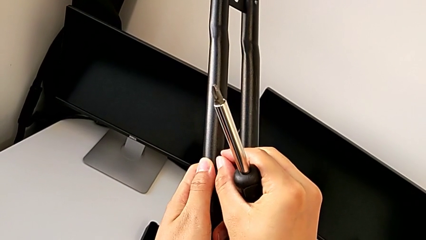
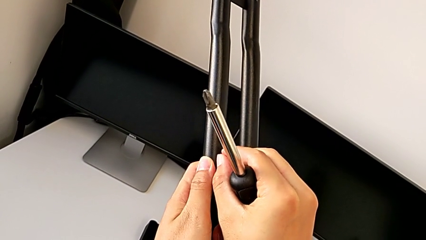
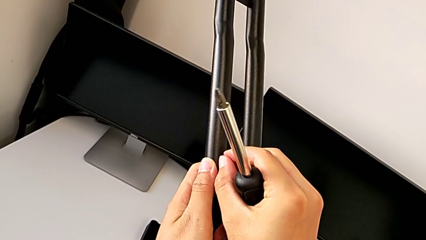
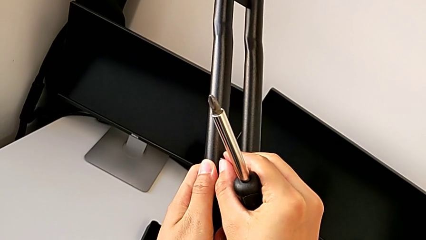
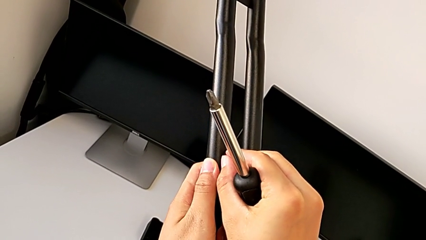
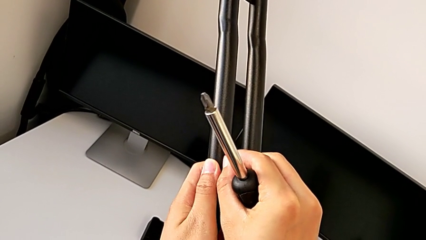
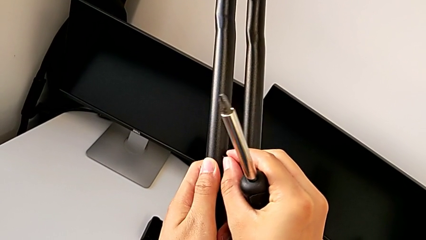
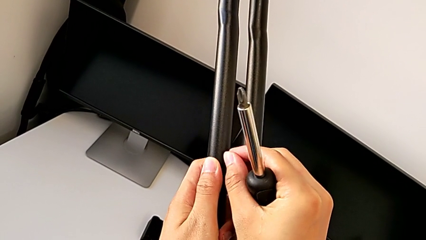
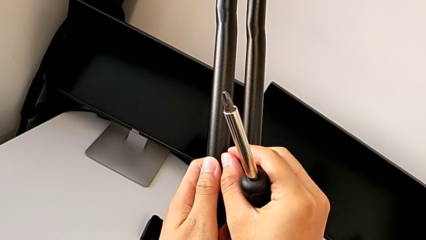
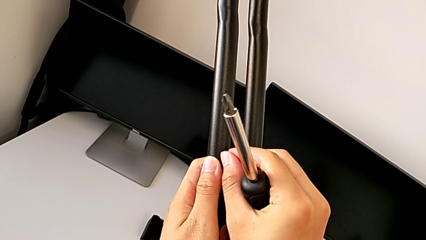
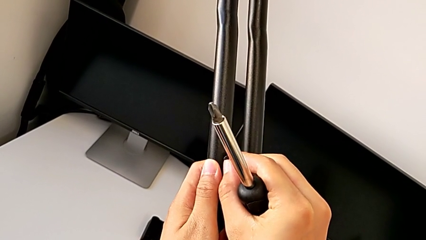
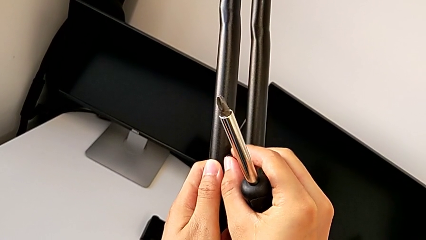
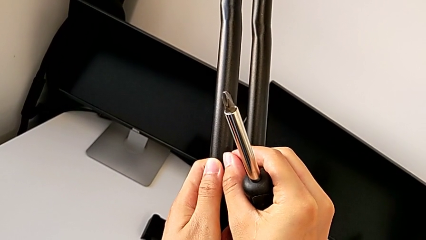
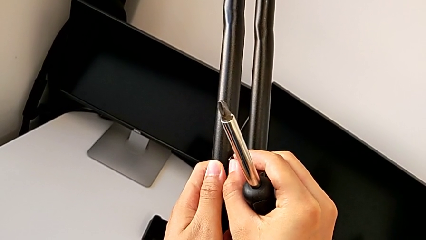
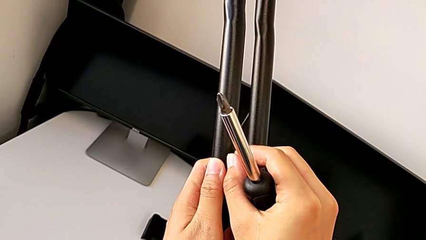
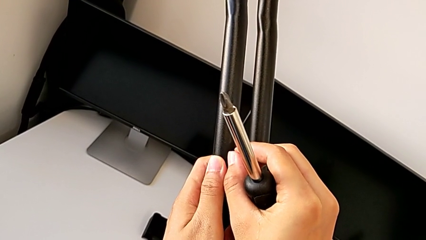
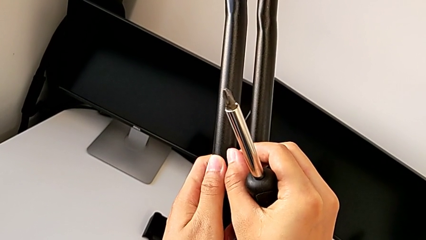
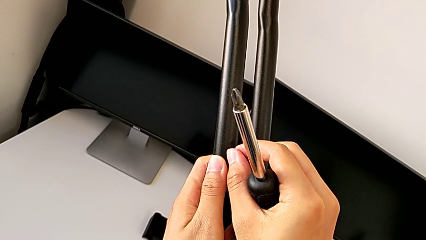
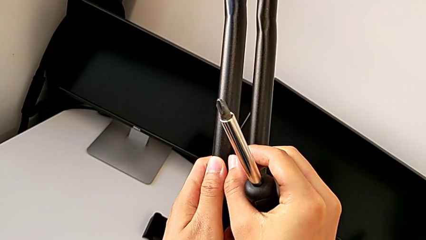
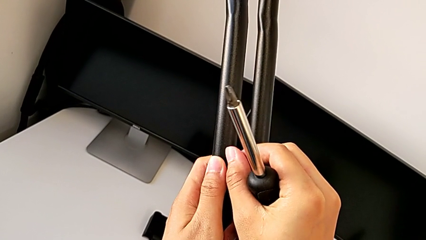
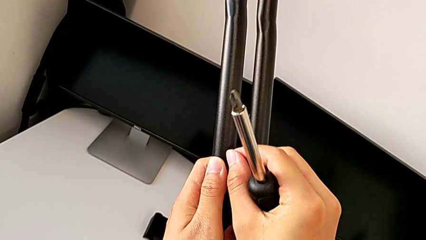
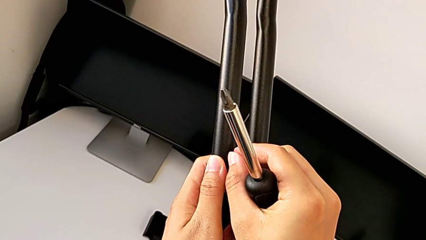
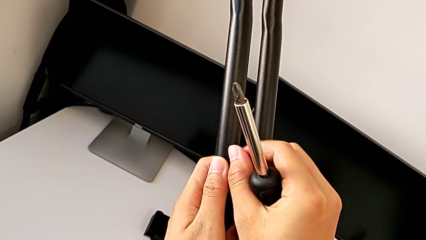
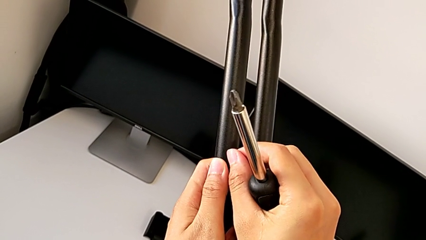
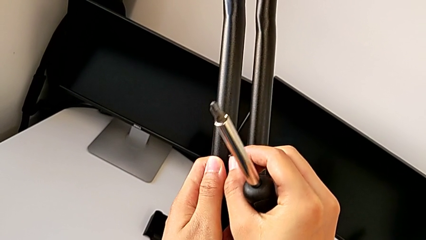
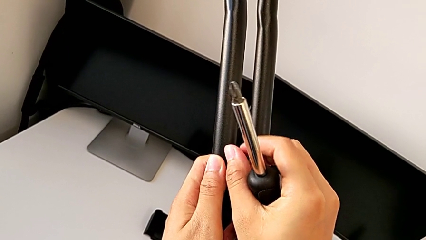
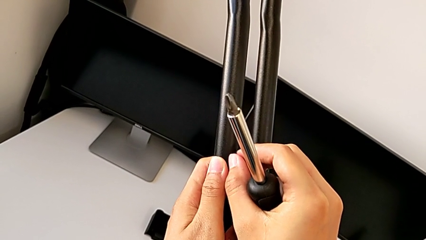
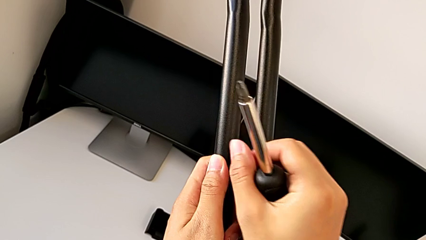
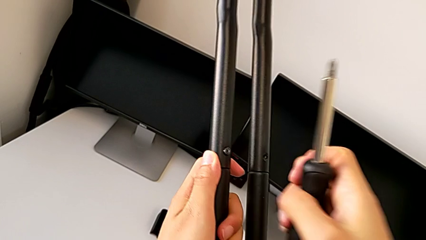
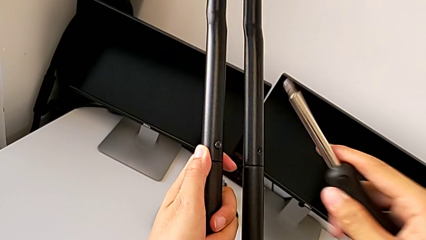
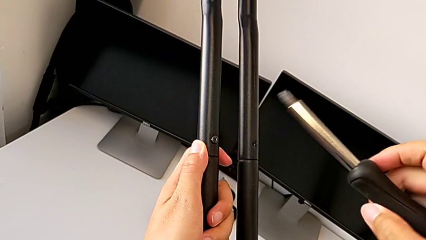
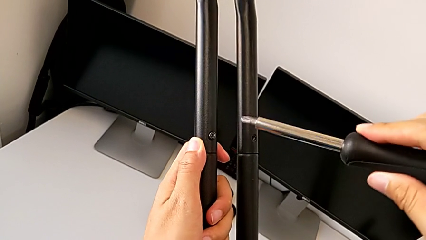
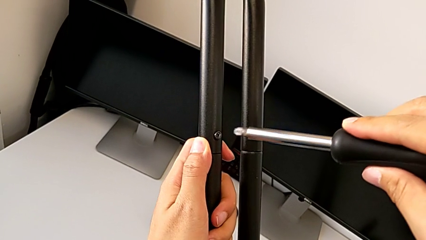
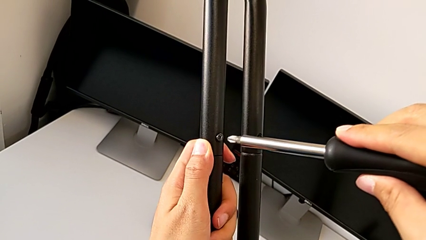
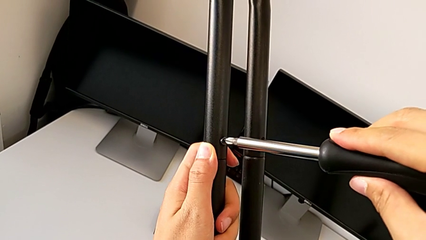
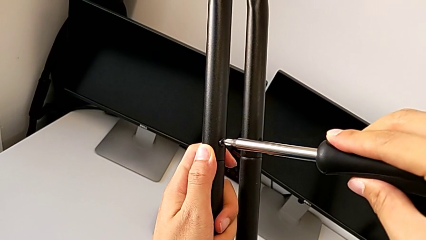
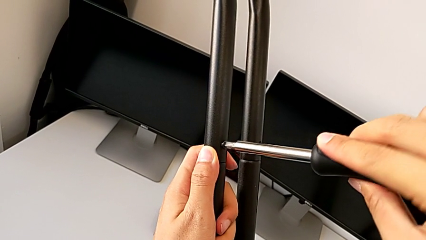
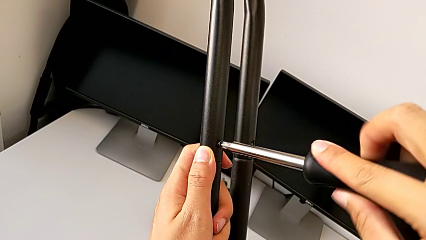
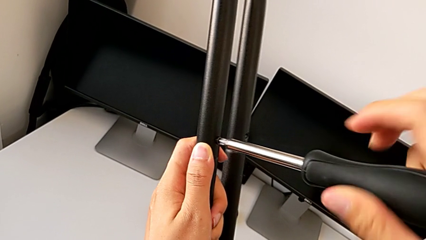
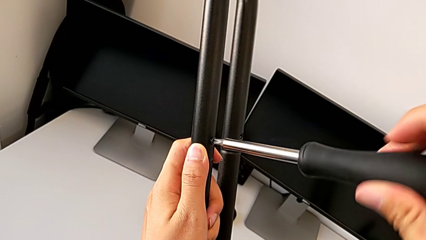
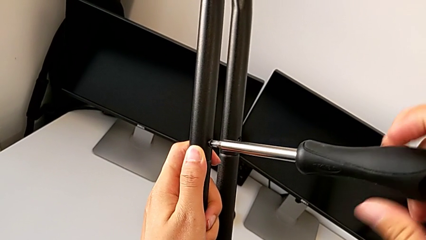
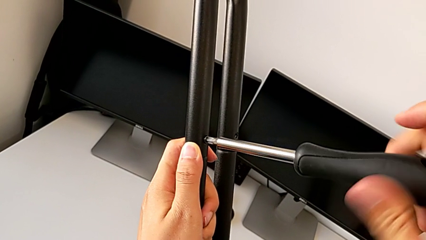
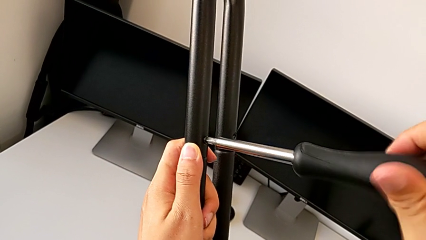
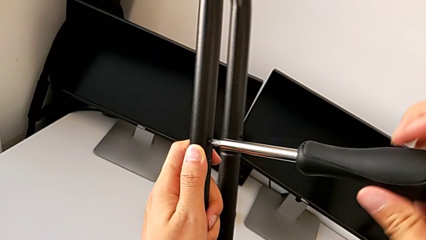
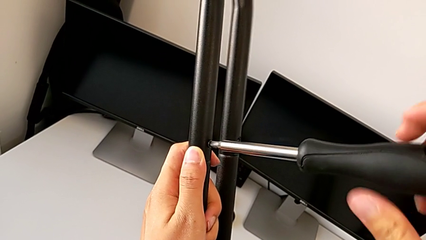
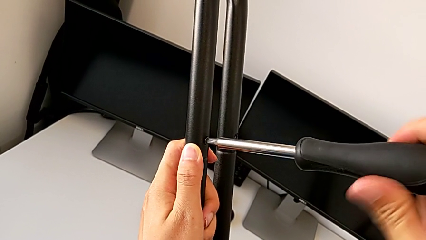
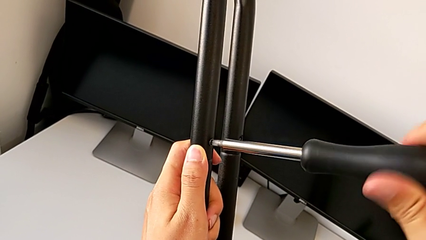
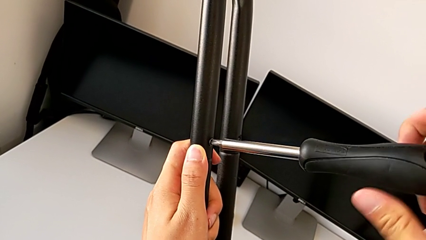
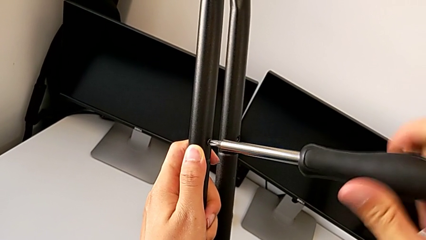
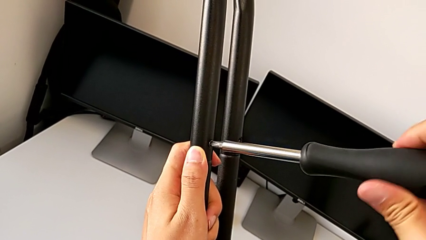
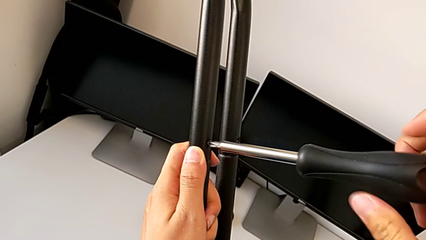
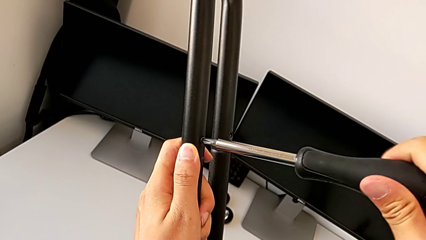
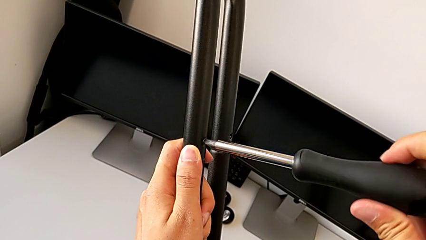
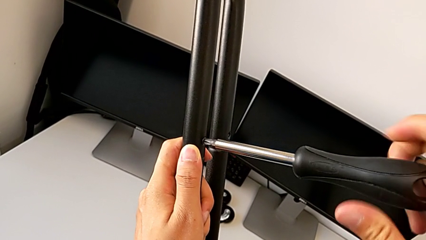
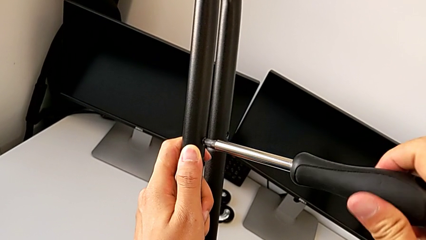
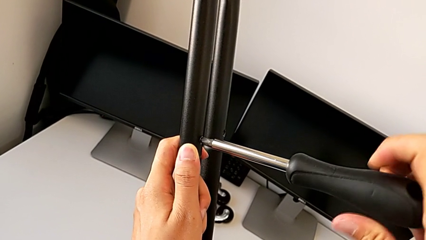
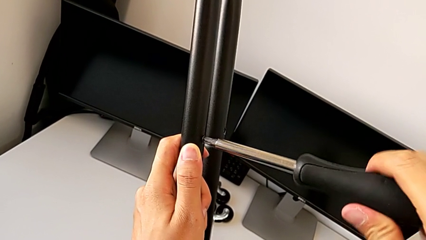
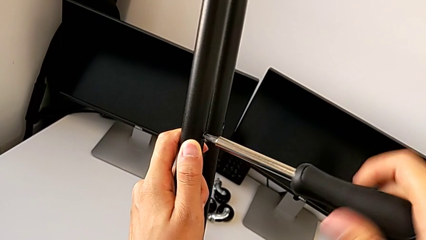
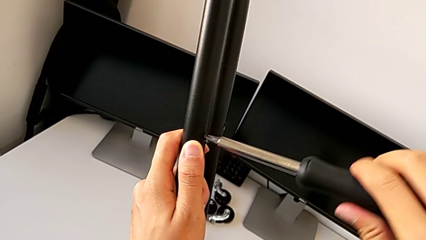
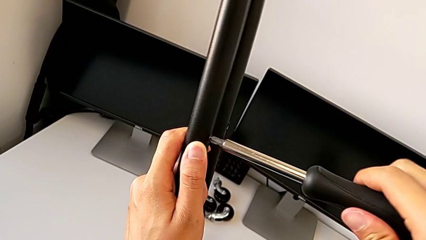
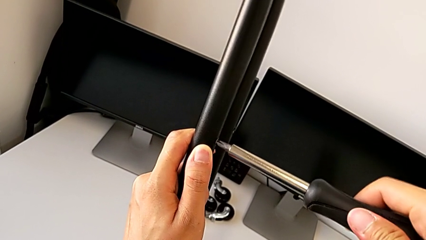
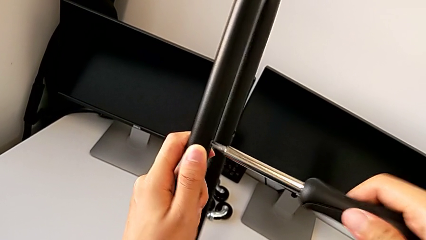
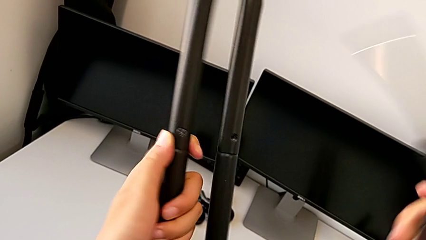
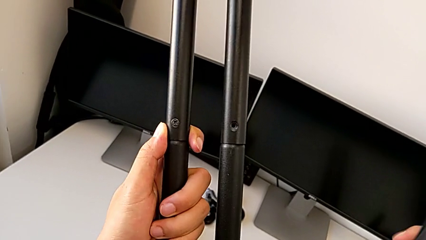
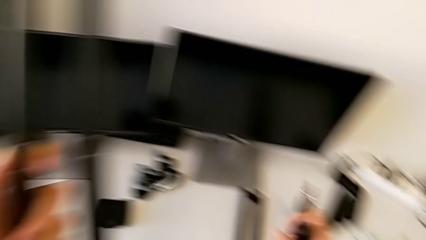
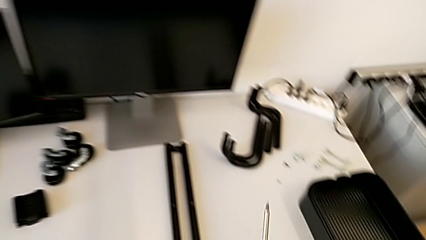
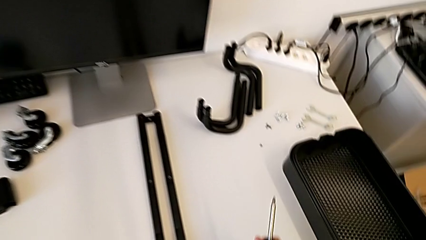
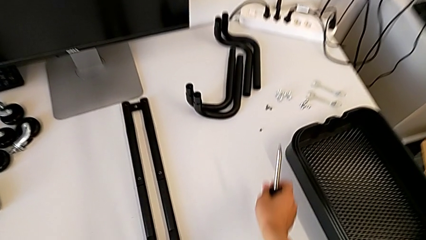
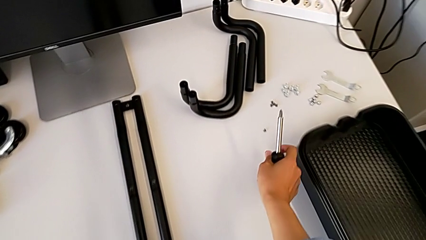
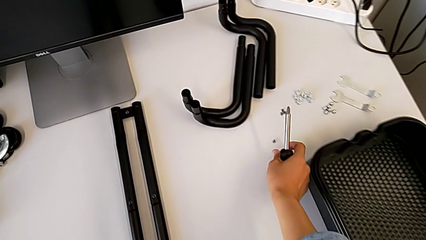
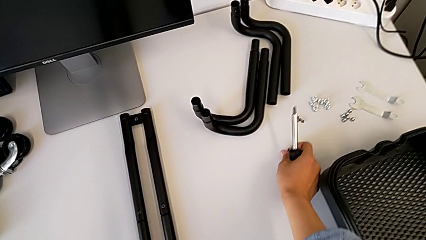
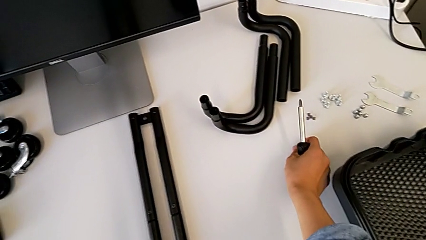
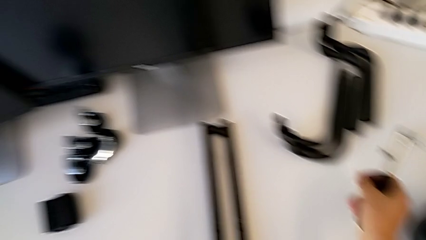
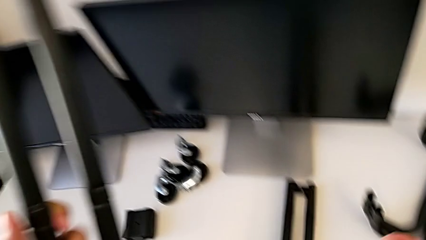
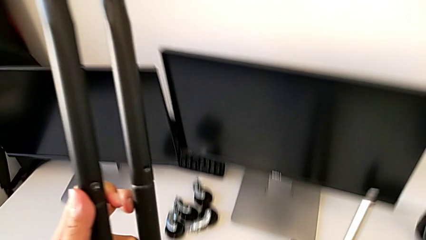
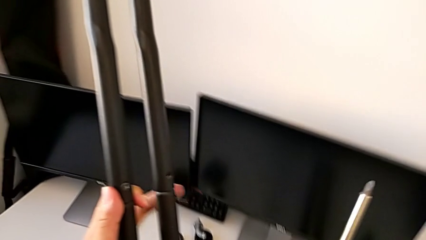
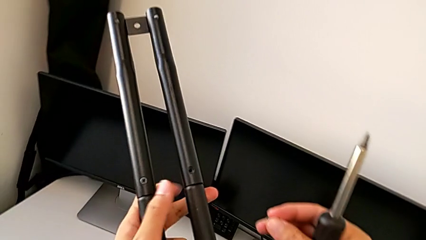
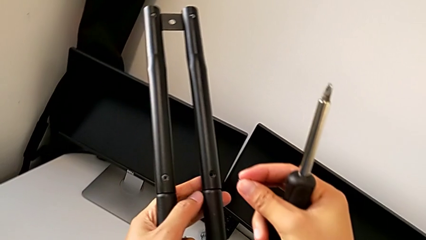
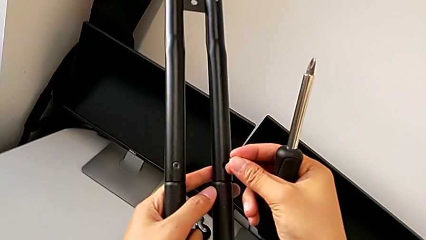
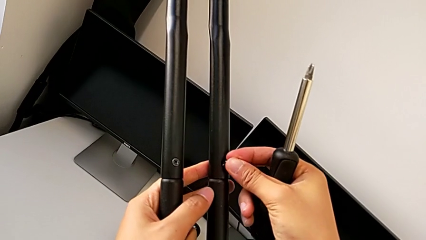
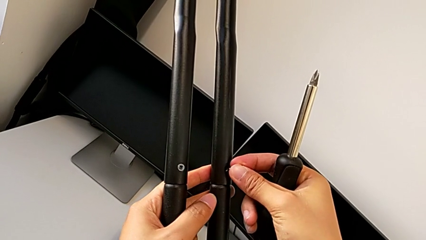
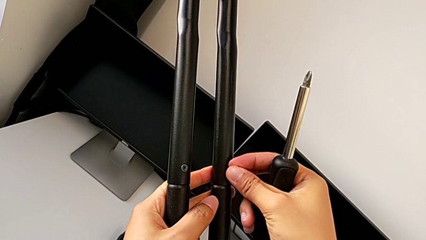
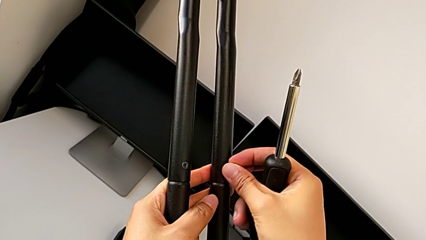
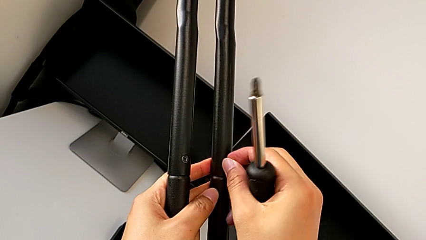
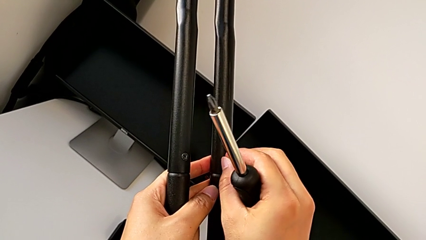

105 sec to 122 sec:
The camera wearer is screwing the second side bars. They screw the third screw, lift the screwdriver, insert the third screwdriver, screw the third screw, approach the fourth screw, lift it and insert it.
